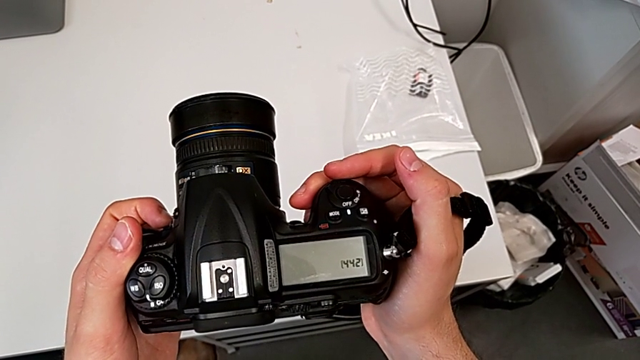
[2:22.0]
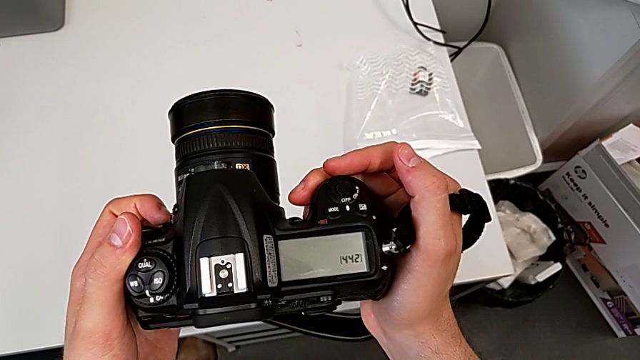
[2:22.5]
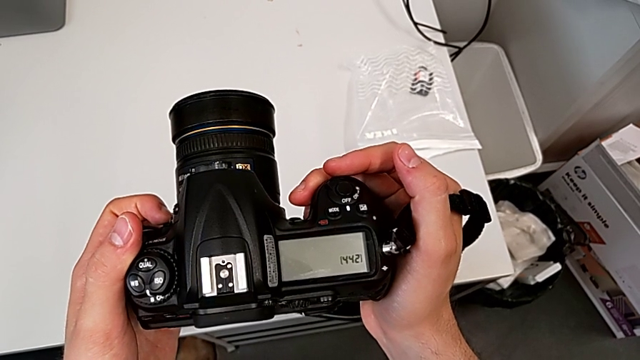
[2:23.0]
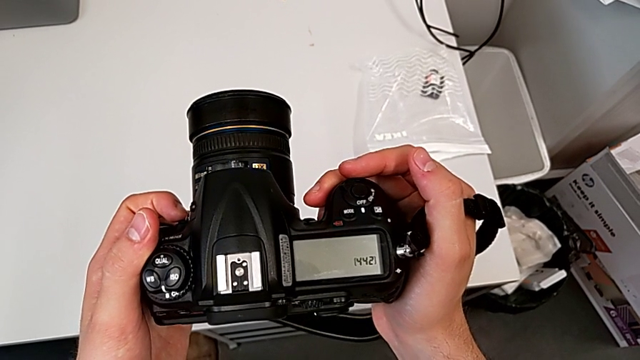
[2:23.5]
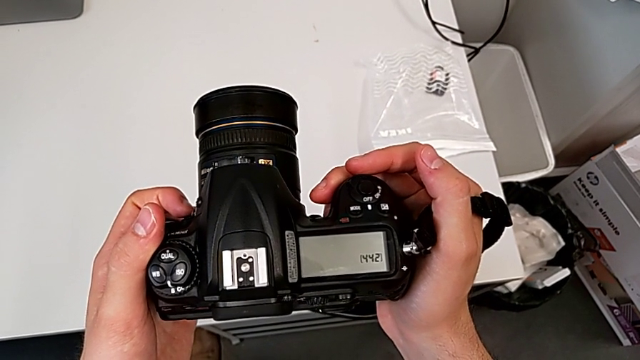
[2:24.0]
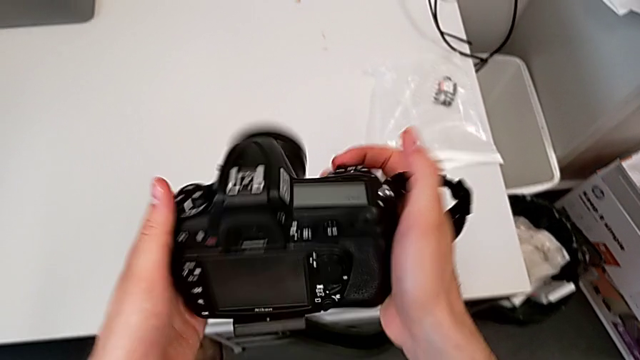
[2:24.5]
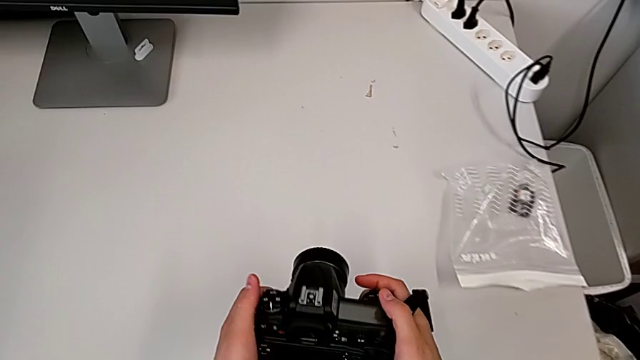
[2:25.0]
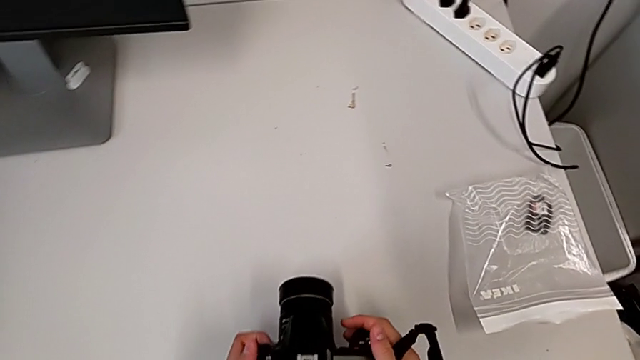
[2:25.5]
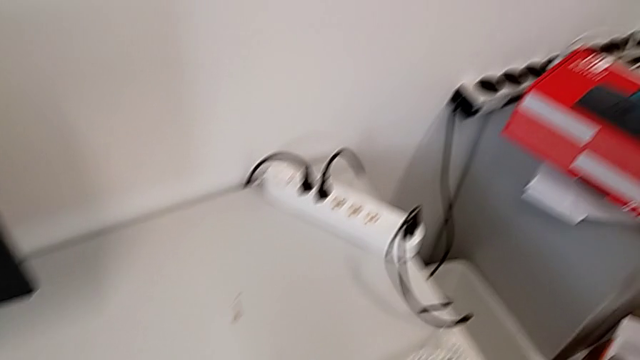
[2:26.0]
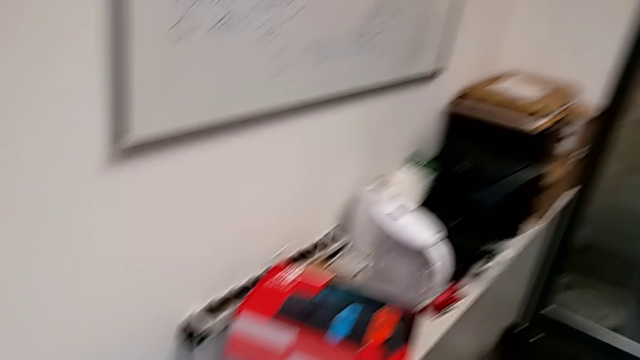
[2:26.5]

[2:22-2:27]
The camera wearer is turning off their DSLR. They hold the black DSLR, rotate it and place it.
